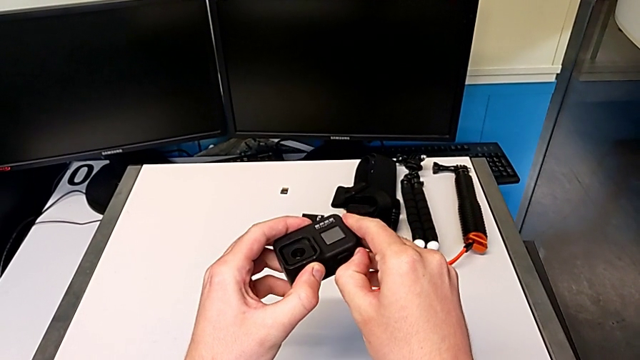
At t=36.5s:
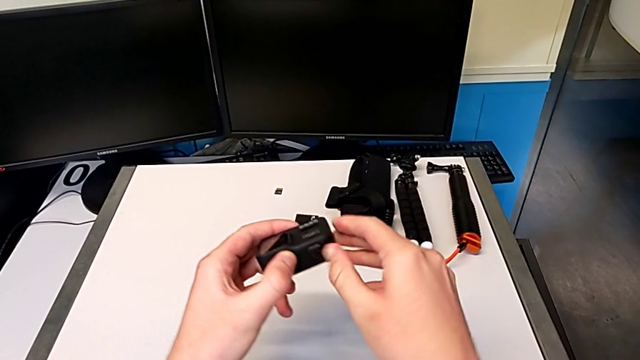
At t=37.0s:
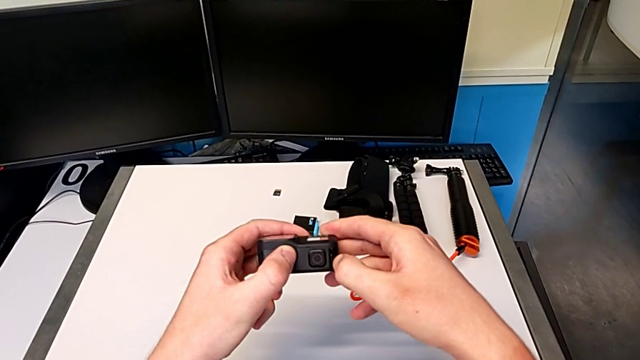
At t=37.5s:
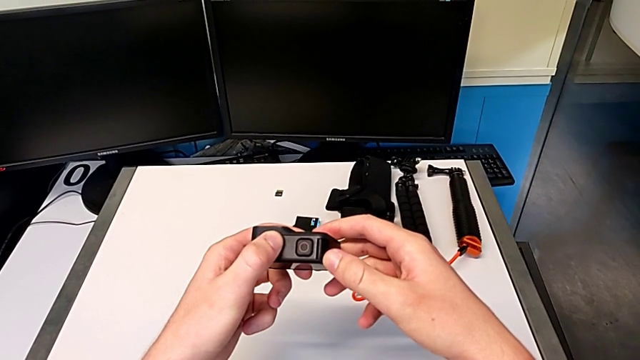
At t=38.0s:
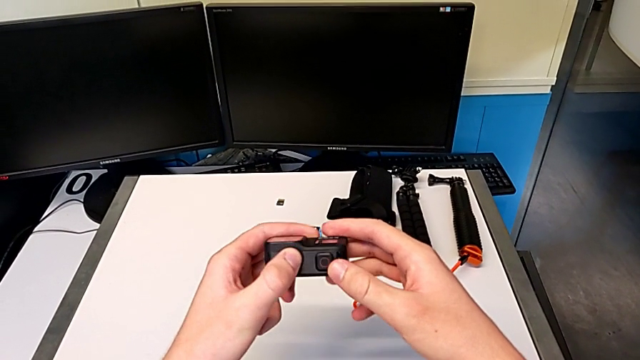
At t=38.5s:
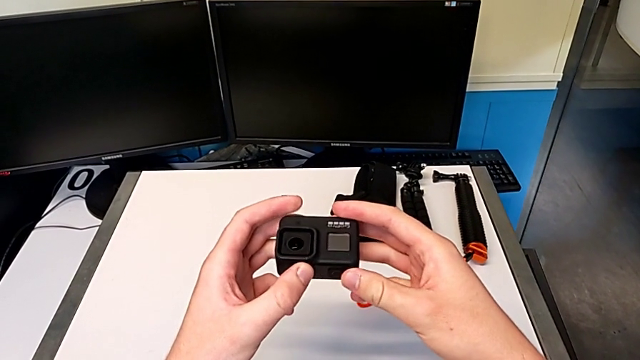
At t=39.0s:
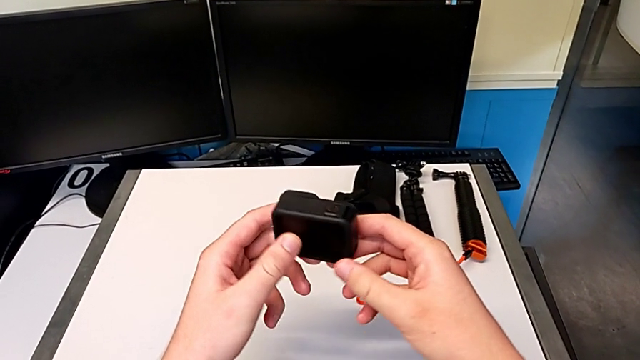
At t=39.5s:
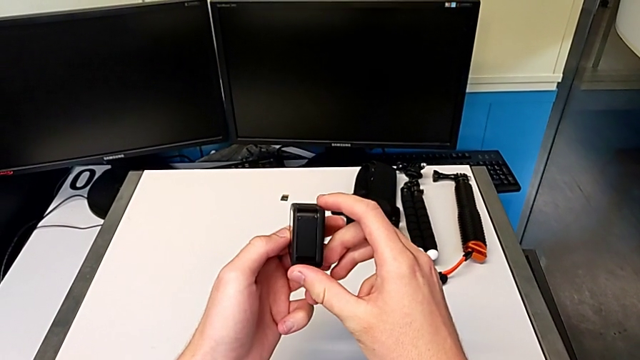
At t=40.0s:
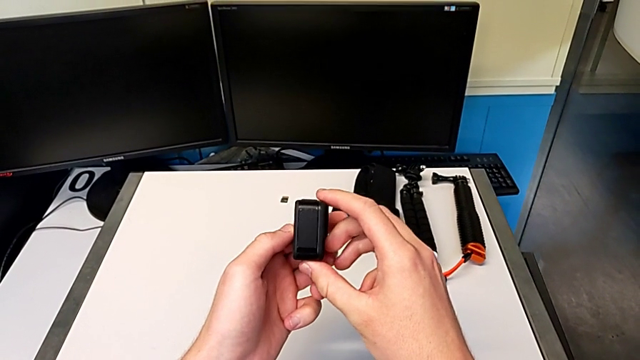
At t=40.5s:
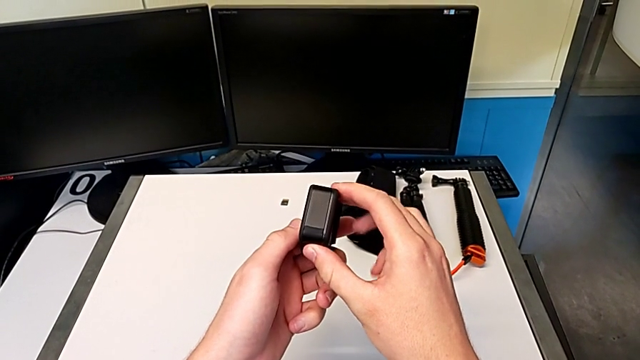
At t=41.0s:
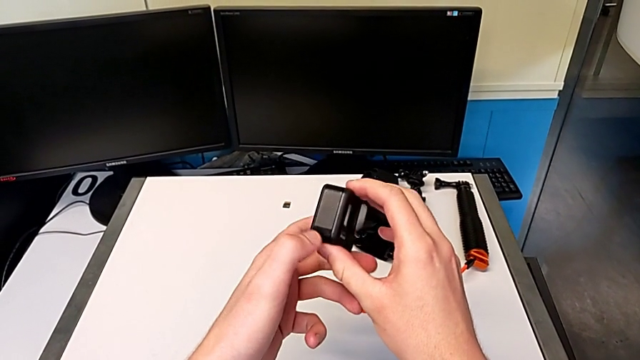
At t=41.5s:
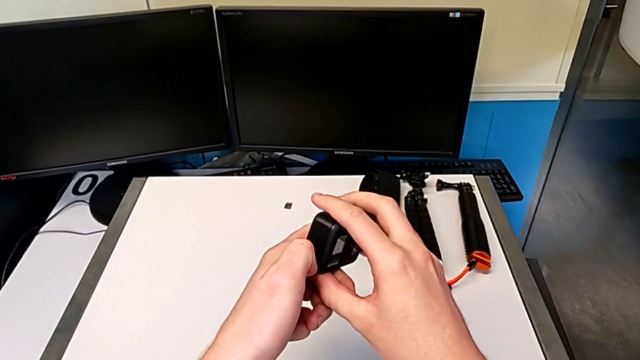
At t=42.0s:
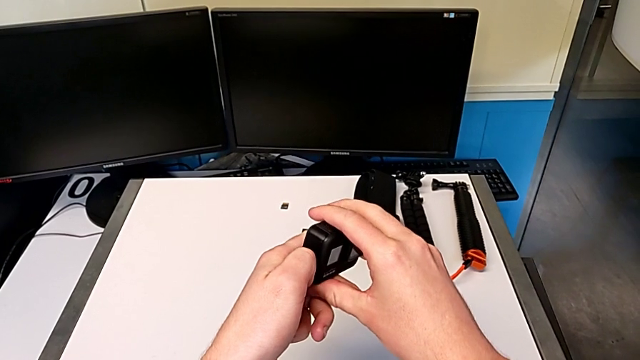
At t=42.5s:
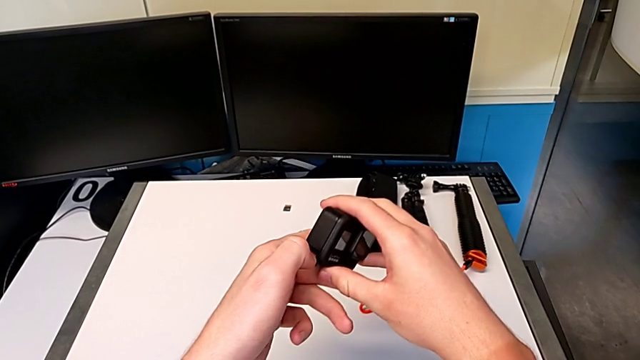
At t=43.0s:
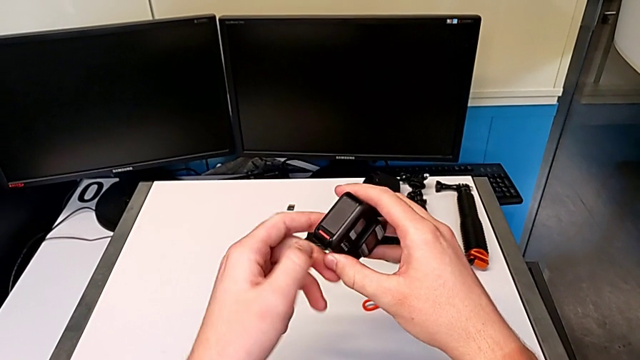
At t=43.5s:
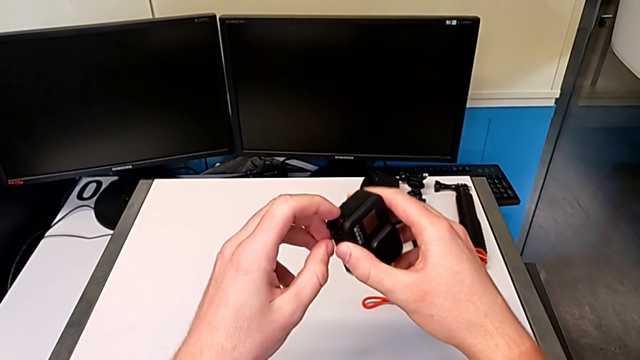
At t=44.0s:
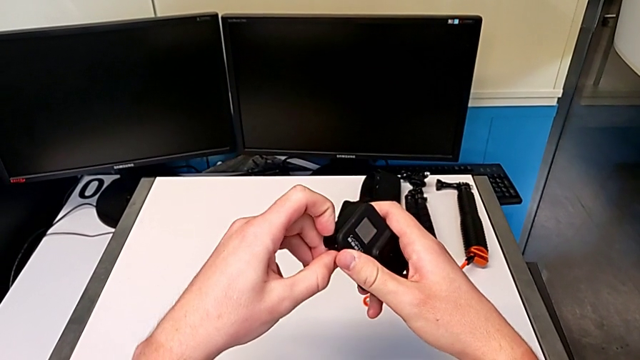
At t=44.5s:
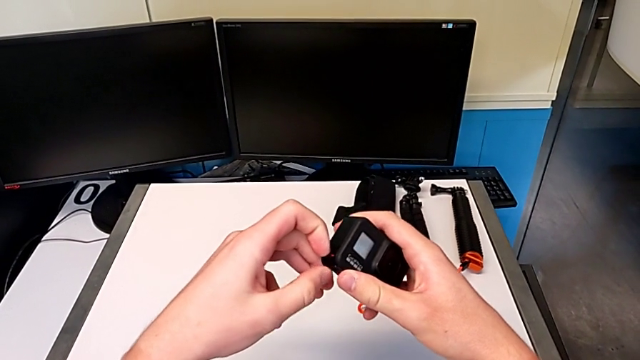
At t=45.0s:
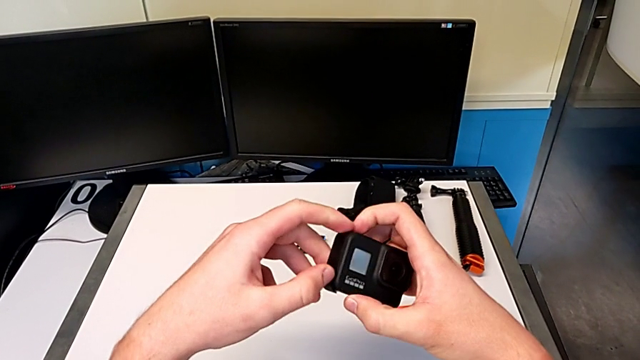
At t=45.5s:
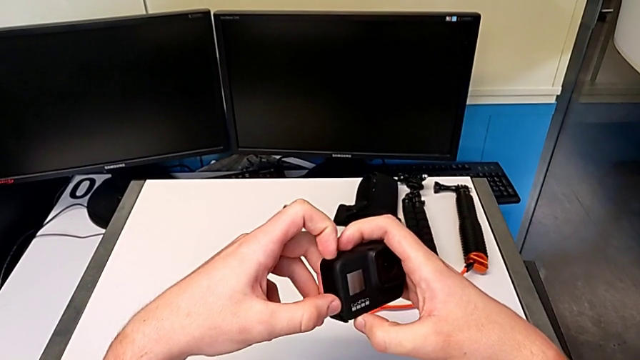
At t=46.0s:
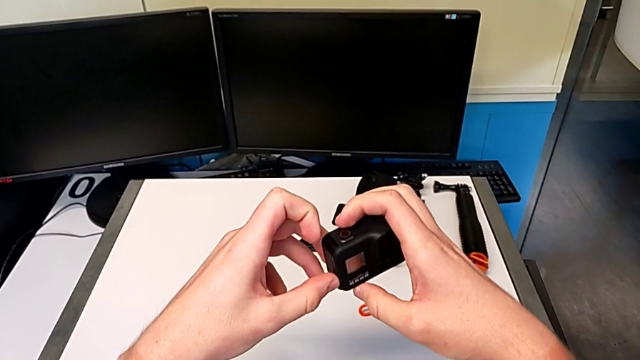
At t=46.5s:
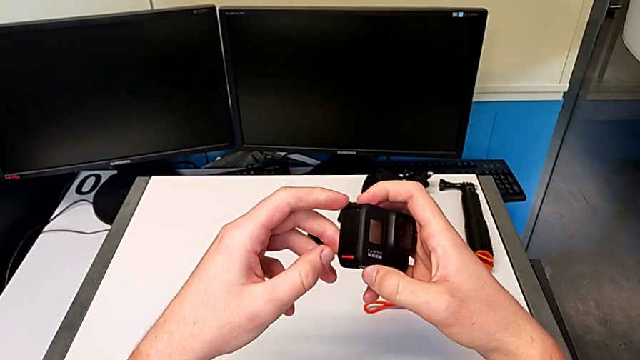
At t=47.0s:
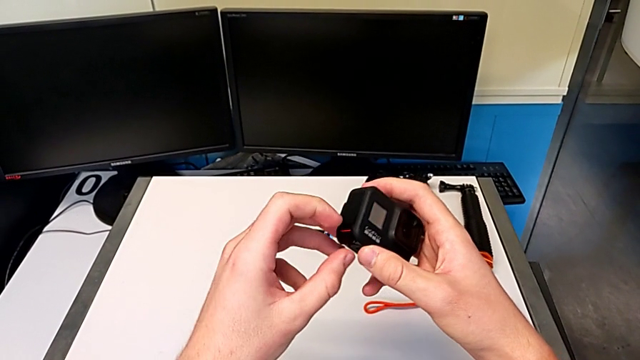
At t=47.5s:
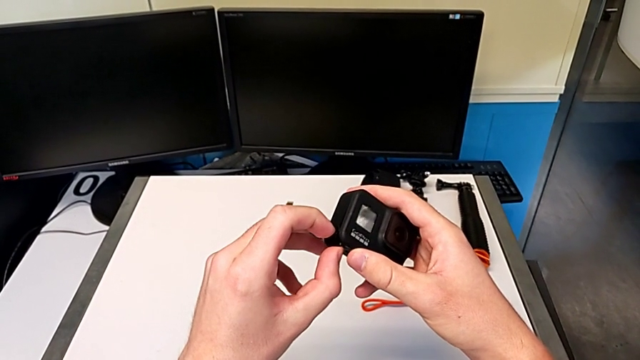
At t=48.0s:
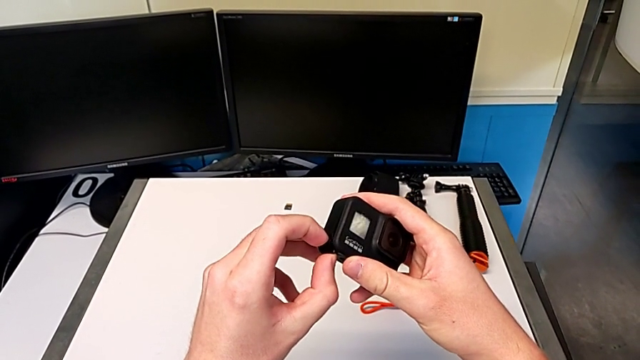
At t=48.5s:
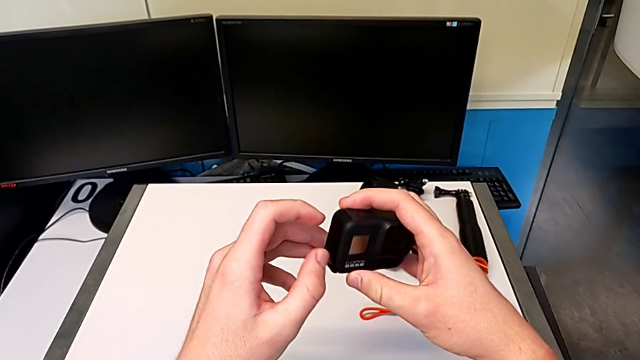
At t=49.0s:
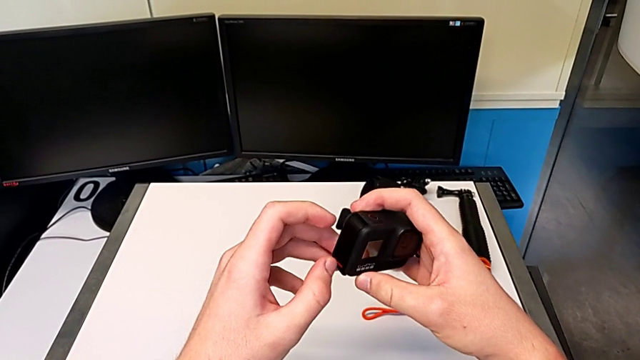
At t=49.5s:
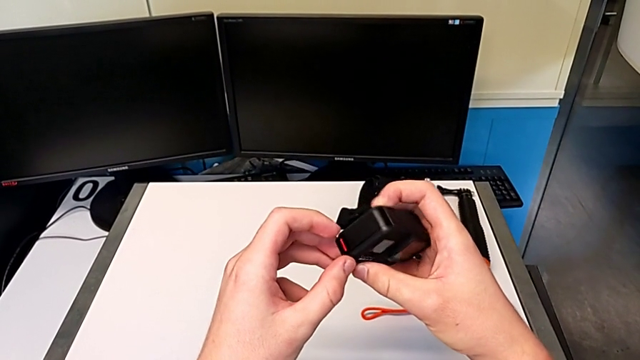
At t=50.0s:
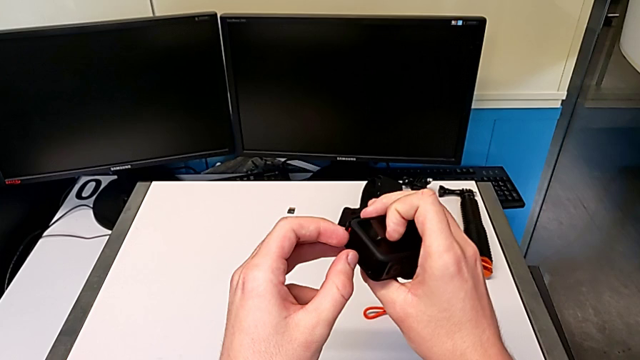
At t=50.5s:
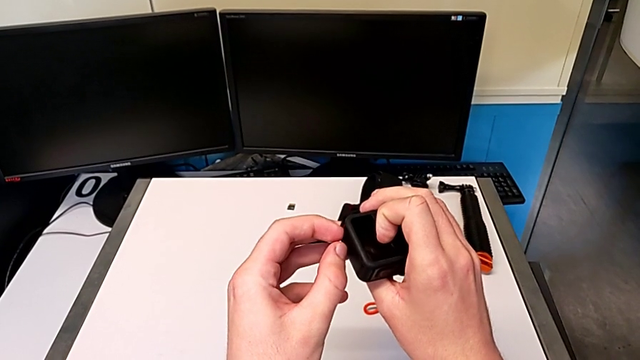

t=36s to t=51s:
The camera wearer is changing the battery for the GoPro. They keep inspecting the GoPro, press the battery lock and inspect the battery door.

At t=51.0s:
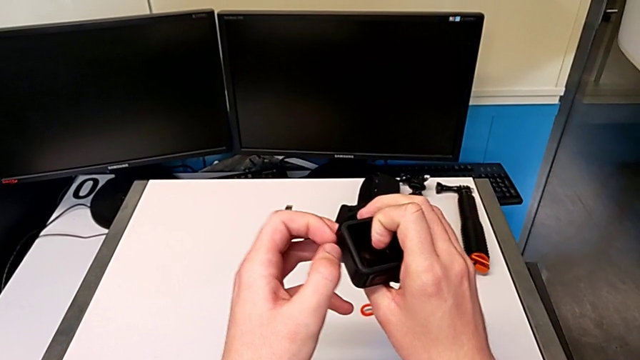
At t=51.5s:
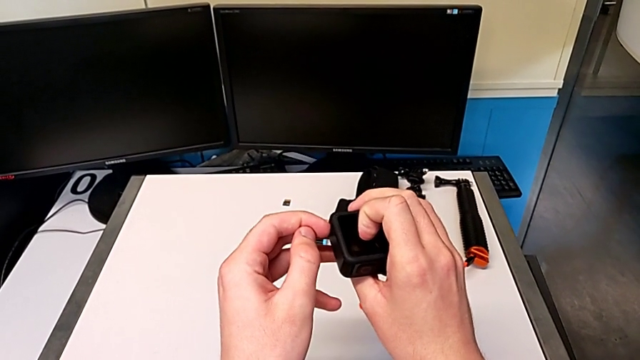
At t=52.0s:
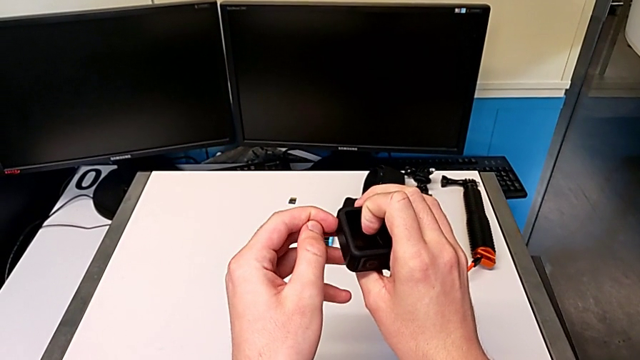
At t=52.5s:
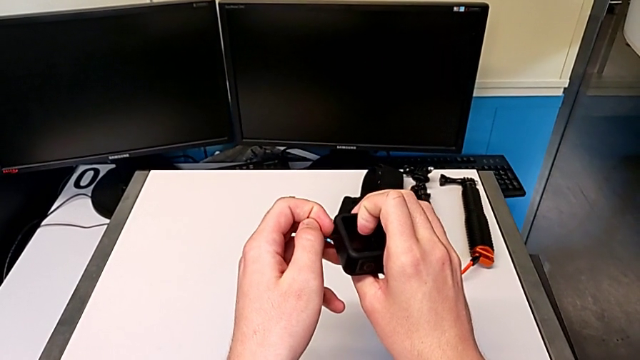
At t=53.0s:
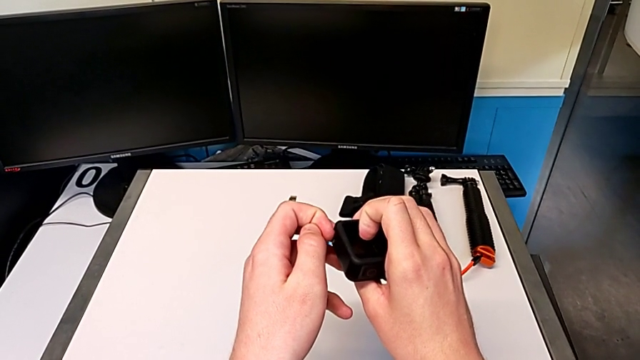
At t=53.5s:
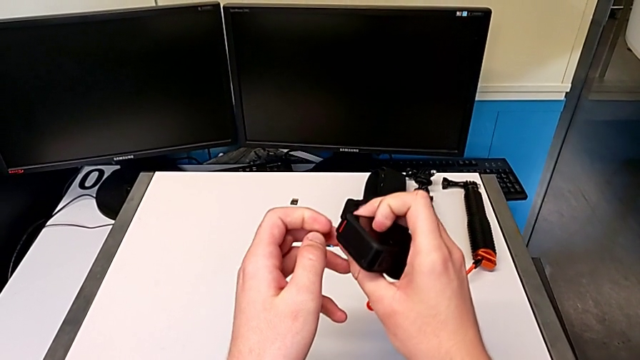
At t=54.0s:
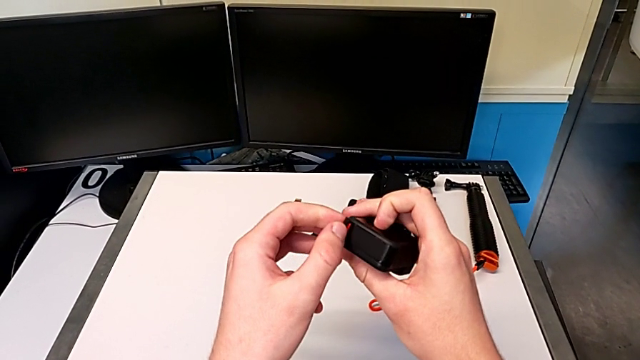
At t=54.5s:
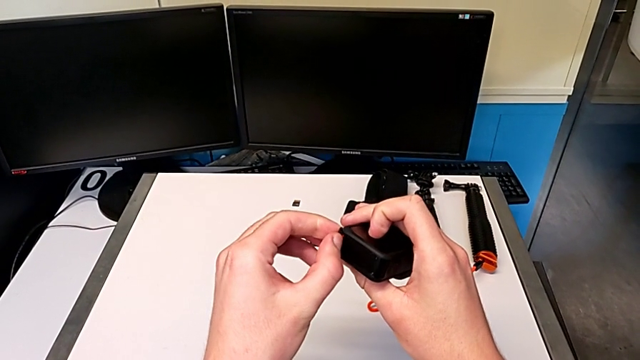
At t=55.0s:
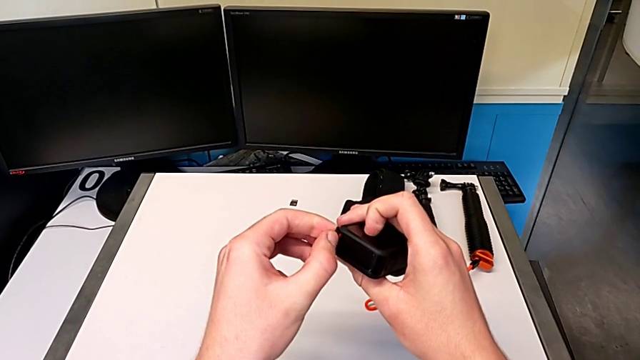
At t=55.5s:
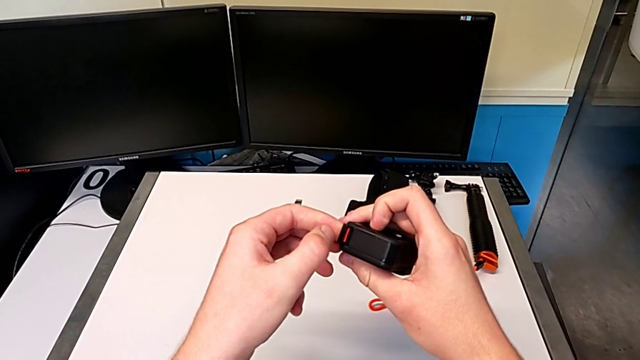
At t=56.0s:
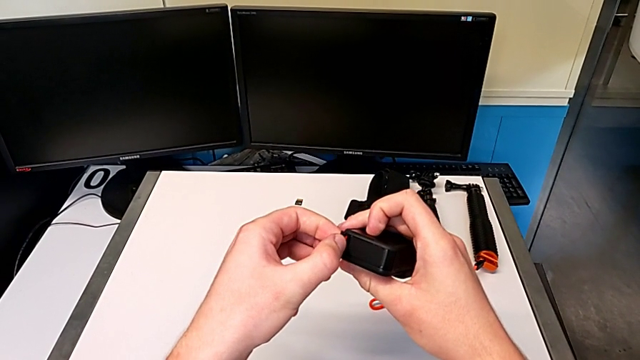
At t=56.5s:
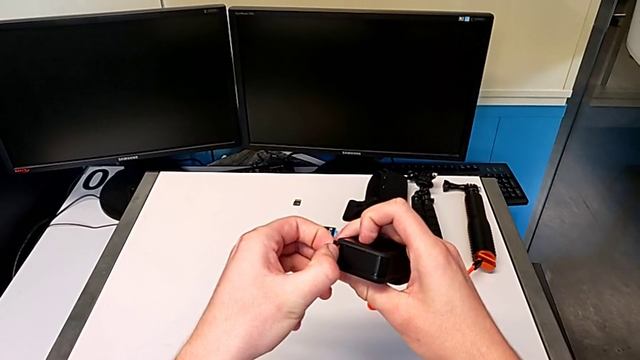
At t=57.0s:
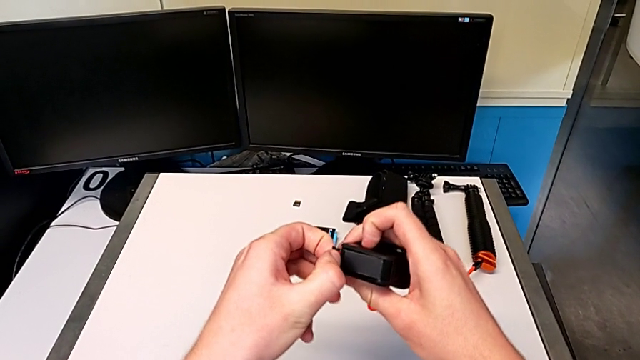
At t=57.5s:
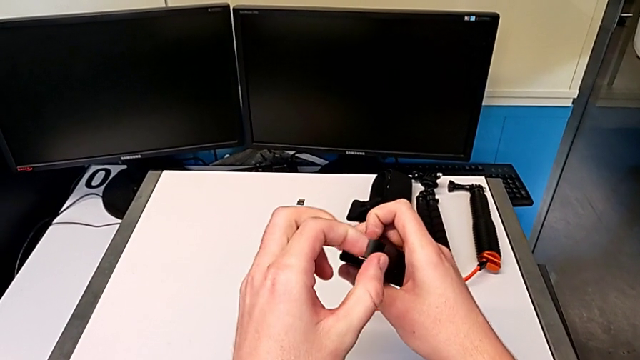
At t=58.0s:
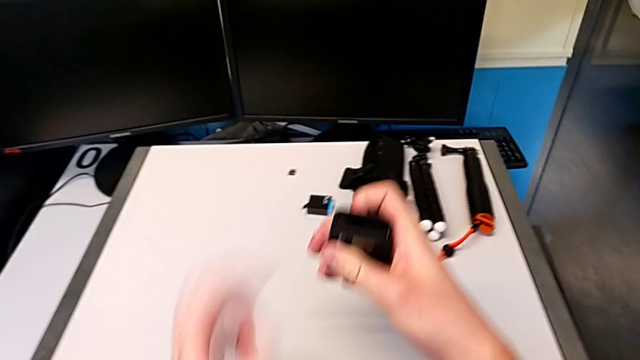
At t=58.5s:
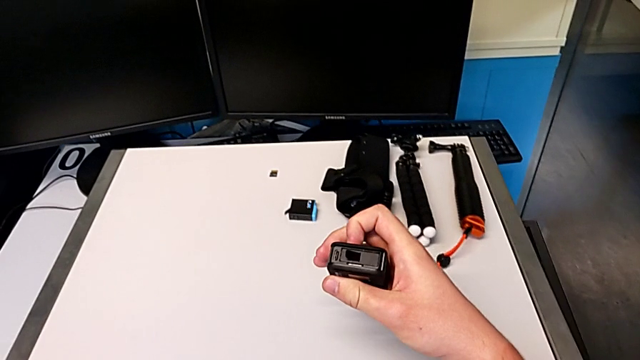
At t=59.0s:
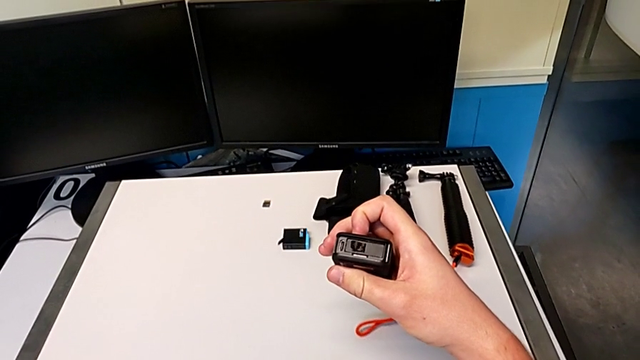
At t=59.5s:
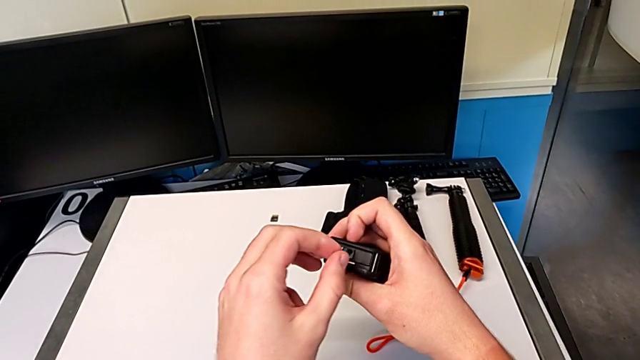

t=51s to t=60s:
The camera wearer is changing the battery for the GoPro. They grab the battery door, open it and wrongly drop it.
